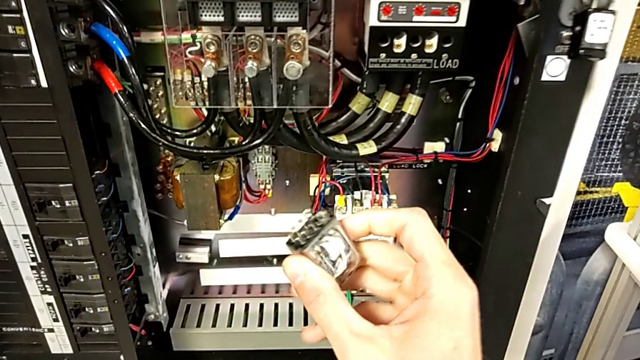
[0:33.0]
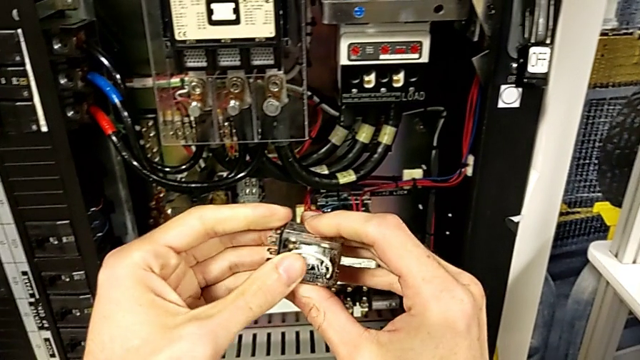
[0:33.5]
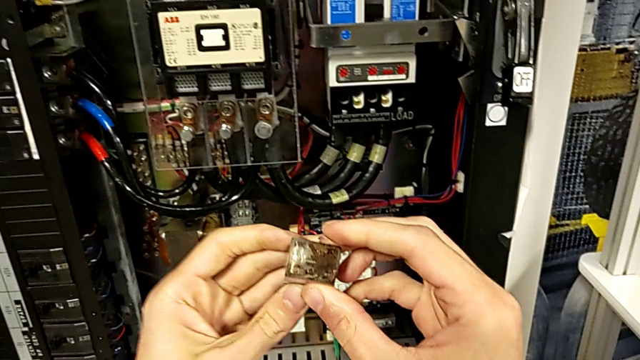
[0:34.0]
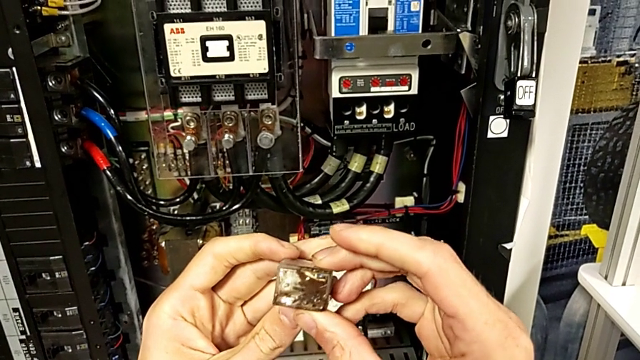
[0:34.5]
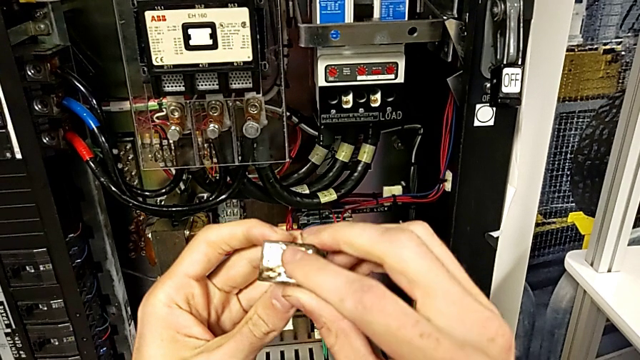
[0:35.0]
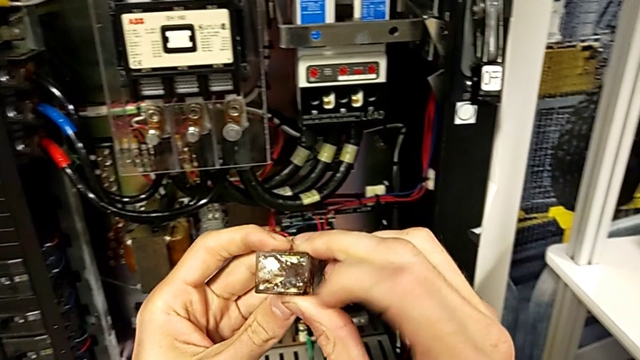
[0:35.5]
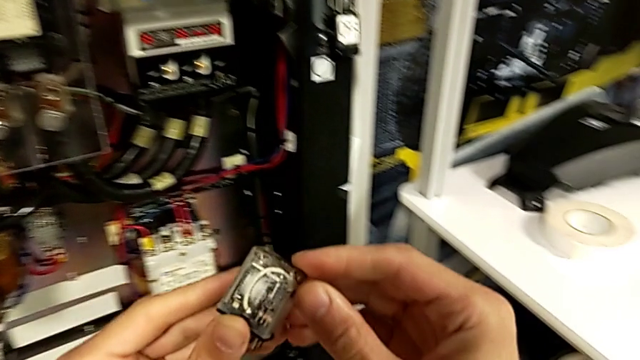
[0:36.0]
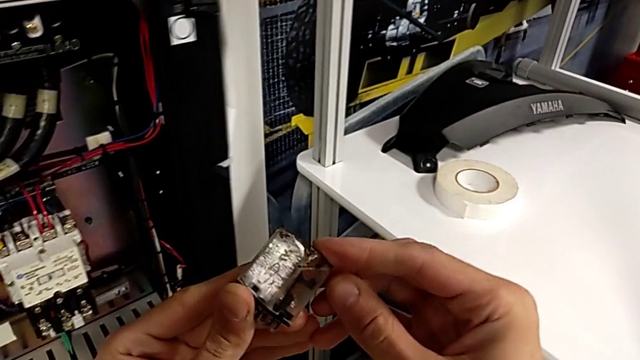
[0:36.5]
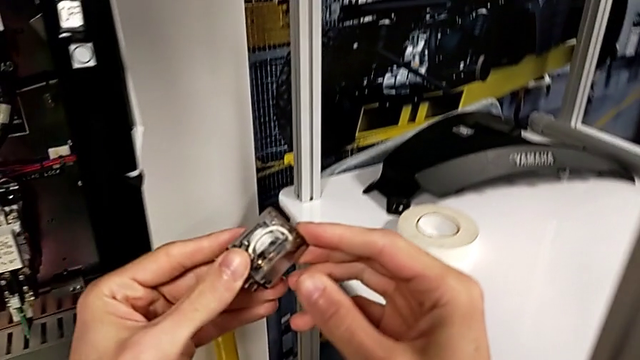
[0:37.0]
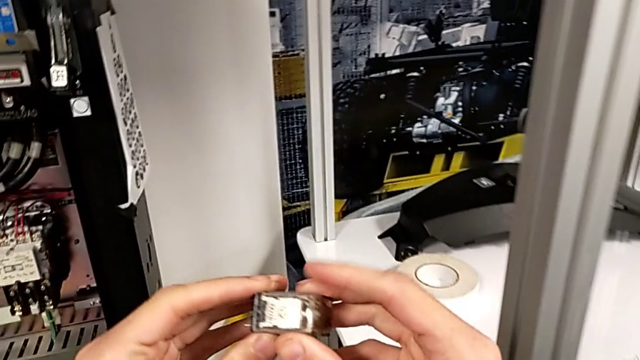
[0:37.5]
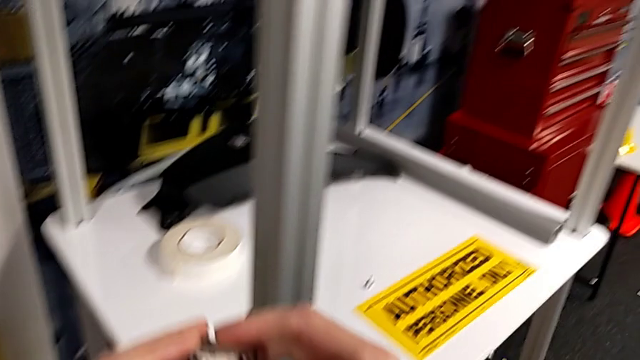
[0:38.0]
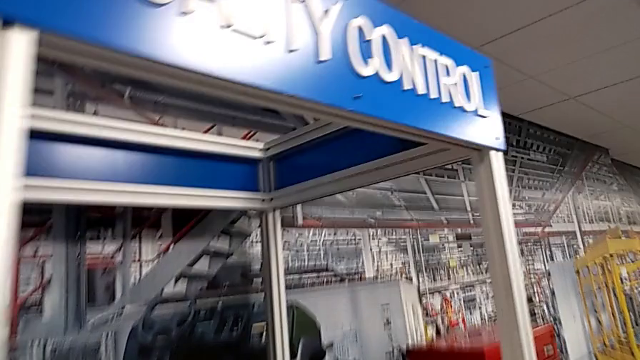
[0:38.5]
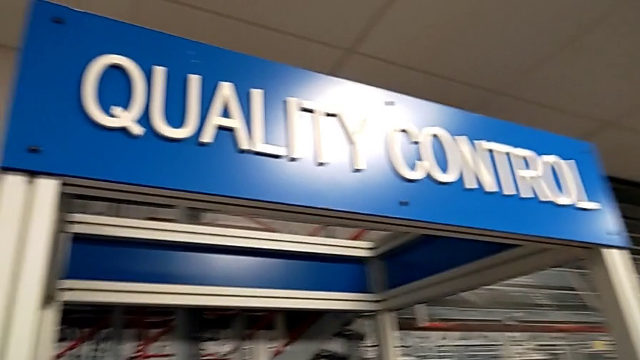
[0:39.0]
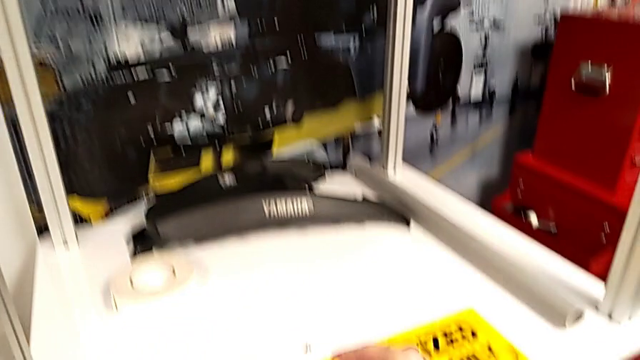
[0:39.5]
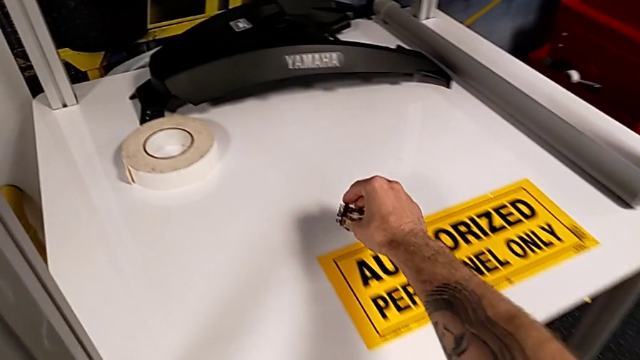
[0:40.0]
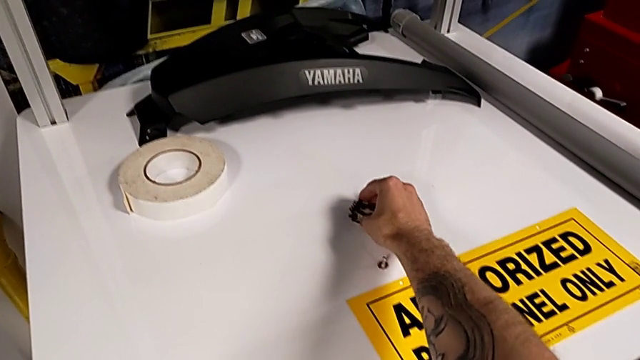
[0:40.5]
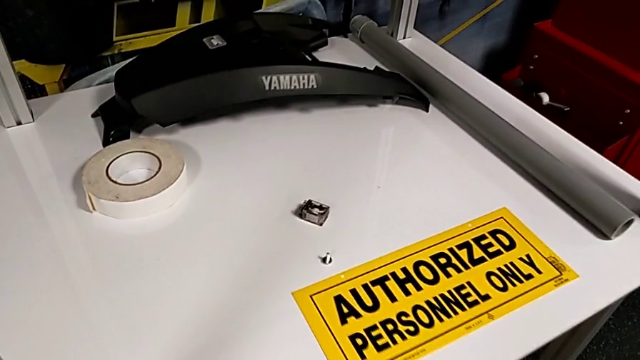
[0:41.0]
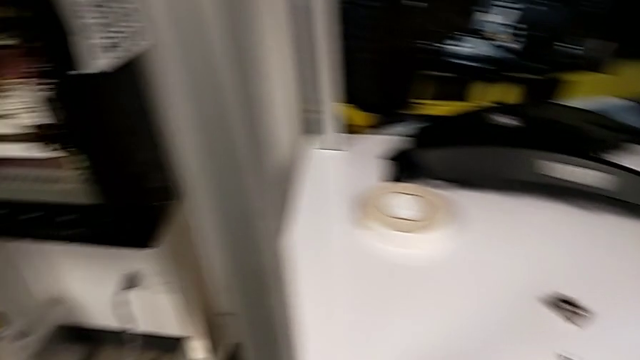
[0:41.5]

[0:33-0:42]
The camera wearer is removing the fuse from the circuit breaker. They inspect the circuit breaker and place it.

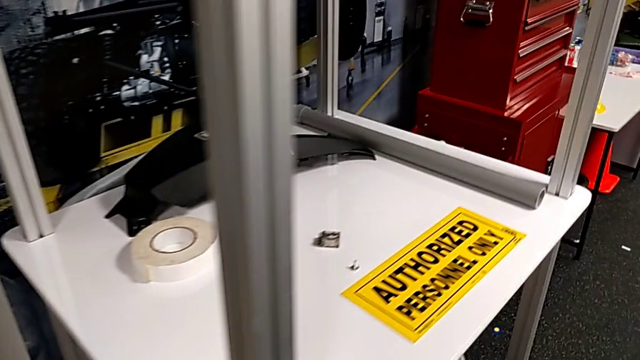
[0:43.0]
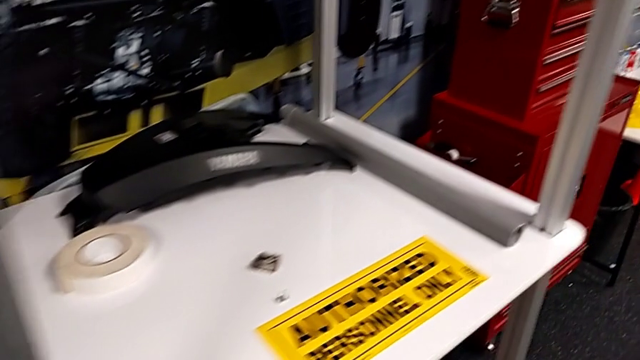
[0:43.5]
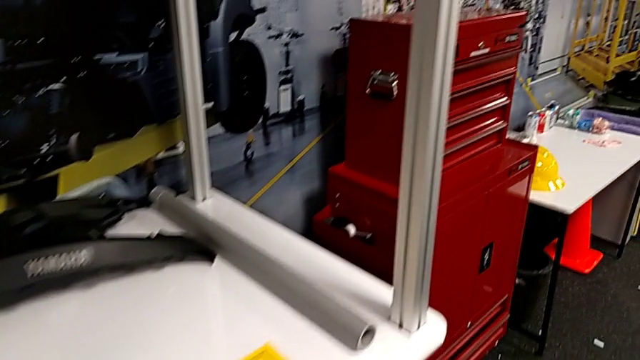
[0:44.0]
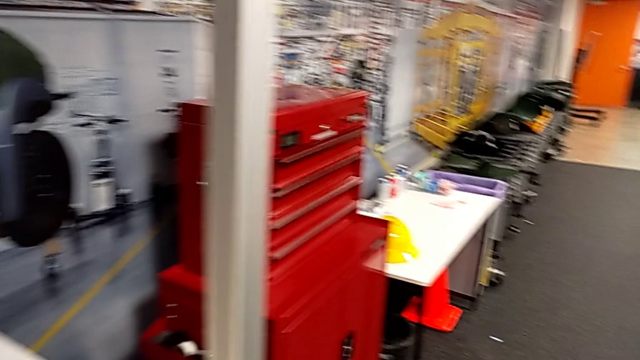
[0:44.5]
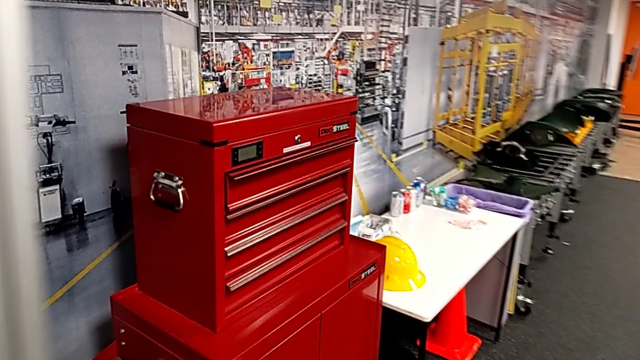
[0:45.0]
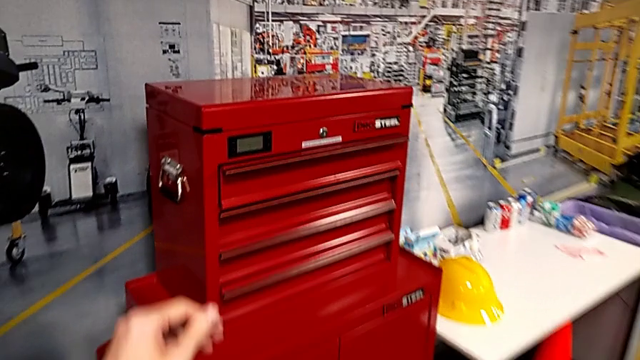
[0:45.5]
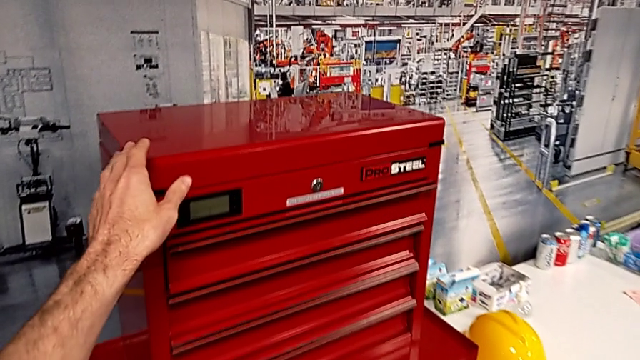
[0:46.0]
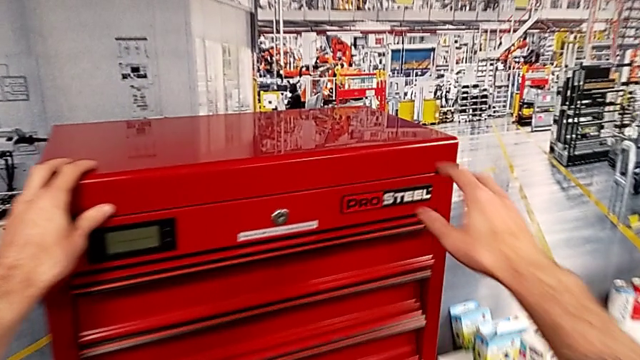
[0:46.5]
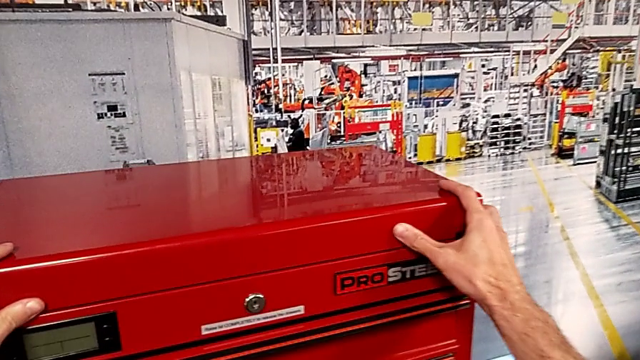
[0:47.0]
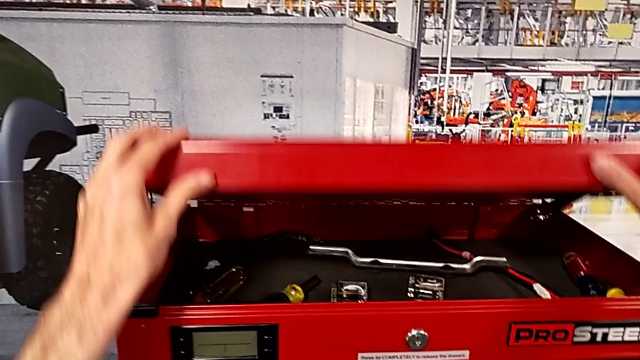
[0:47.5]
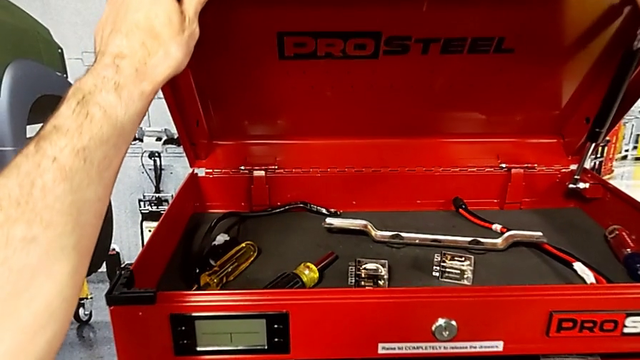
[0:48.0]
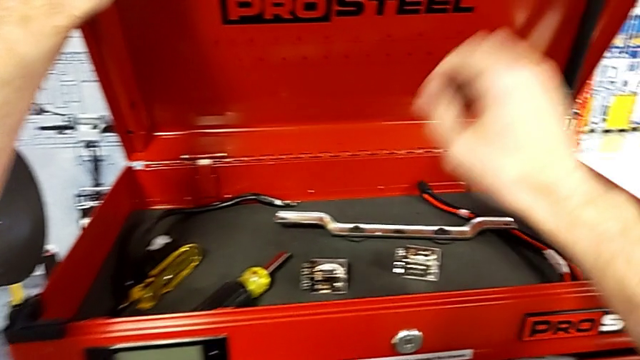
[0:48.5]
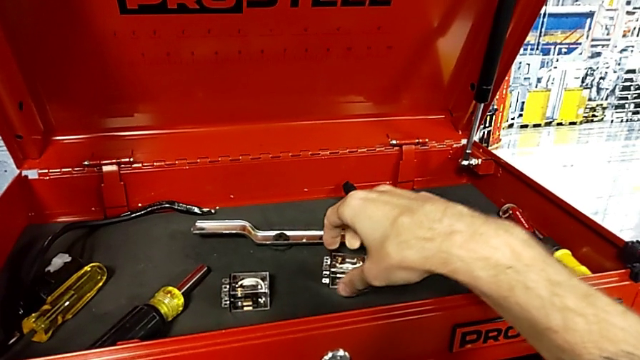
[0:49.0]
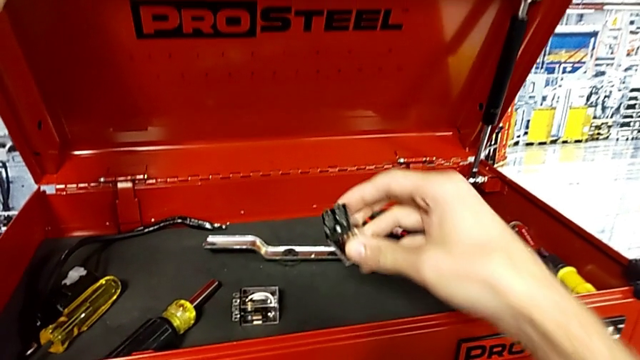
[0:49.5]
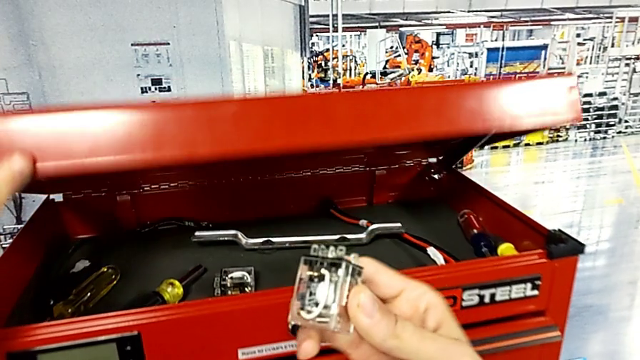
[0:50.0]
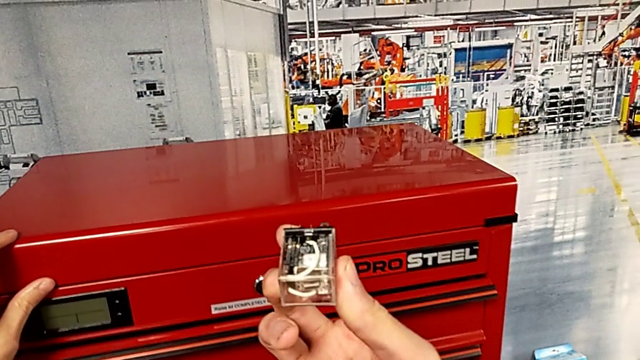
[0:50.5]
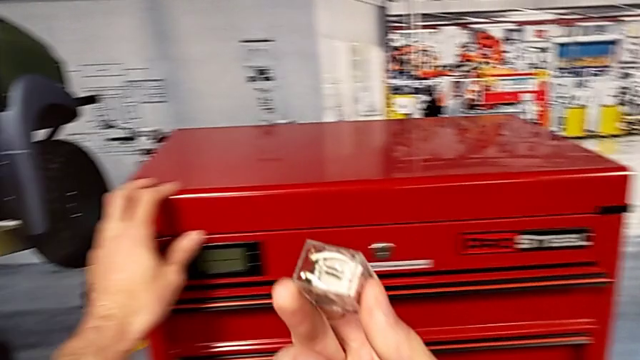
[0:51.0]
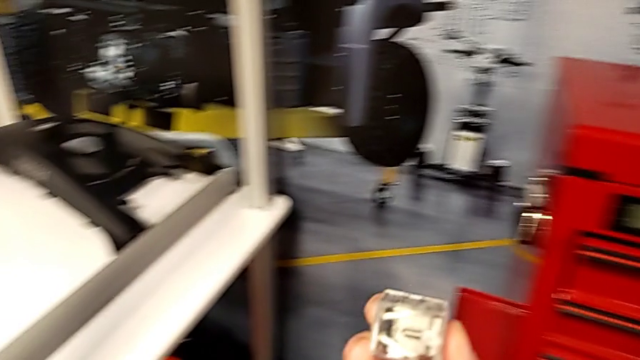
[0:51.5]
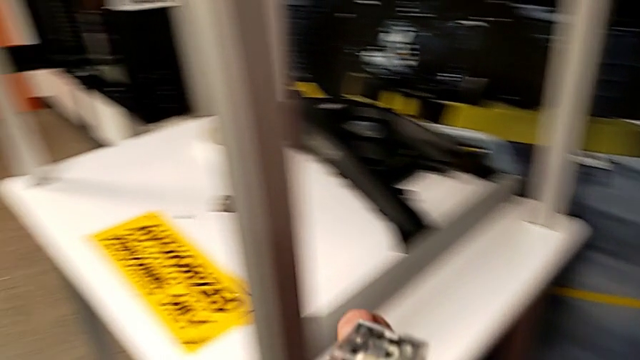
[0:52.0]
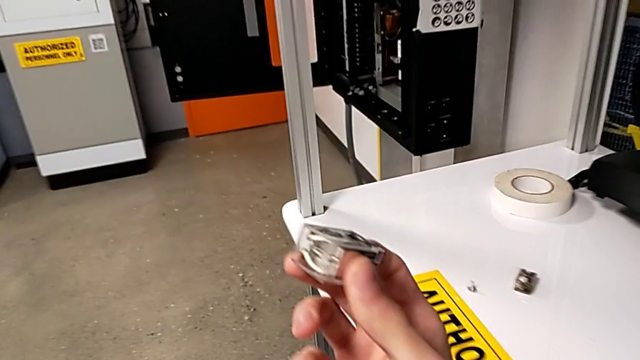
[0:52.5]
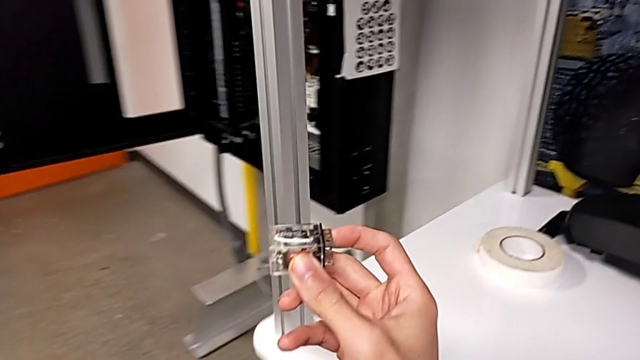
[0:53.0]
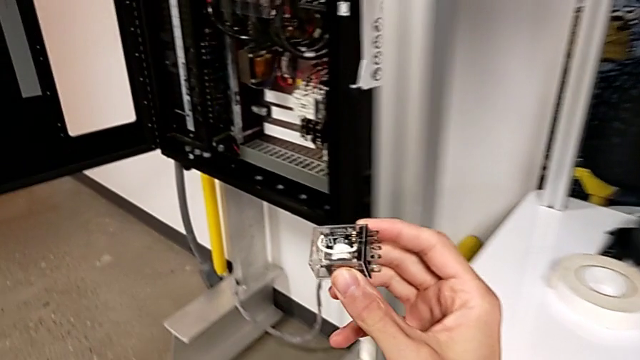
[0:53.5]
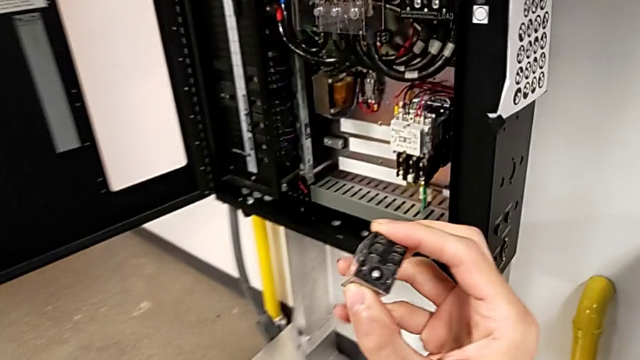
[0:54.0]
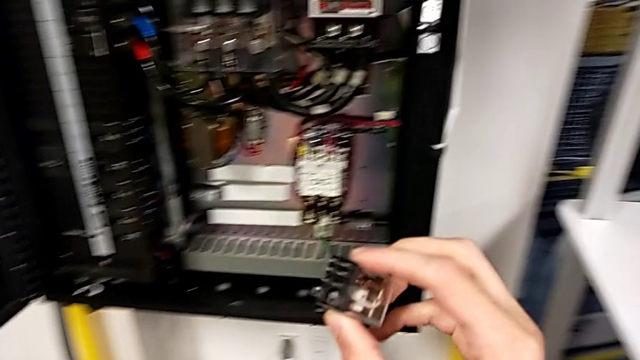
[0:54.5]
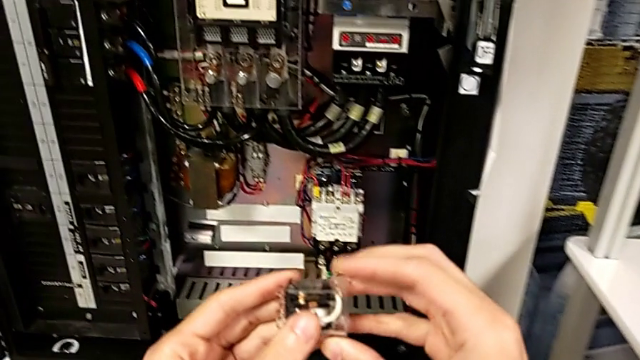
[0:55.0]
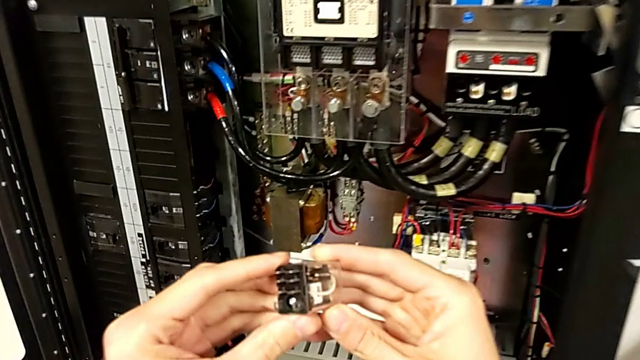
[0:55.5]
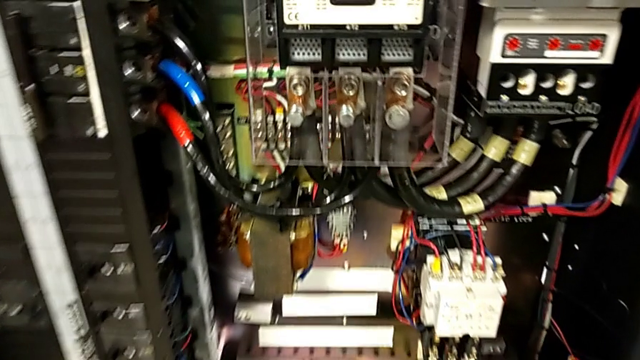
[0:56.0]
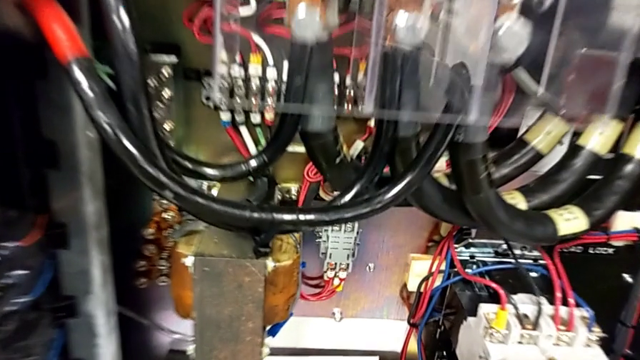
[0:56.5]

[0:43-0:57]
The camera wearer is installing a new fuse into the circuit breaker. They grab the toolbox, open it, grab the circuit breaker, close the toolbox and inspect the circuit breaker.
